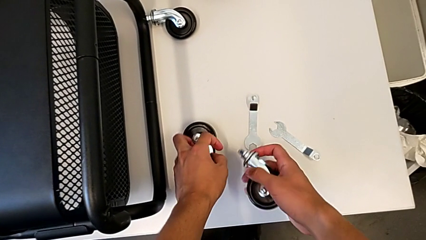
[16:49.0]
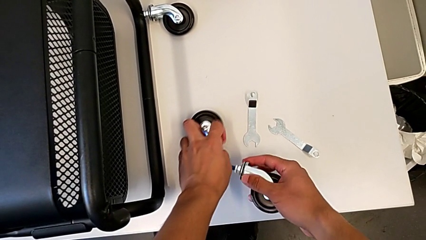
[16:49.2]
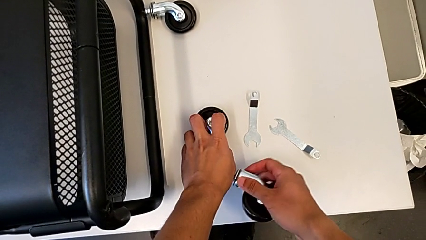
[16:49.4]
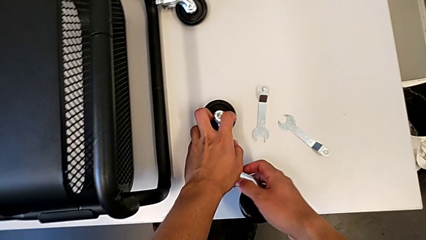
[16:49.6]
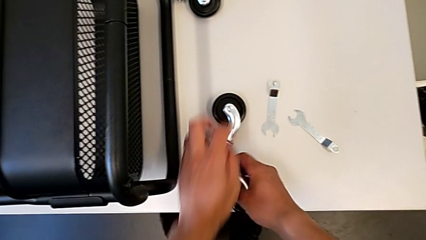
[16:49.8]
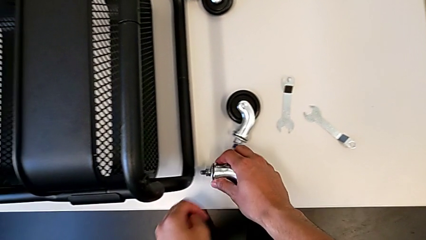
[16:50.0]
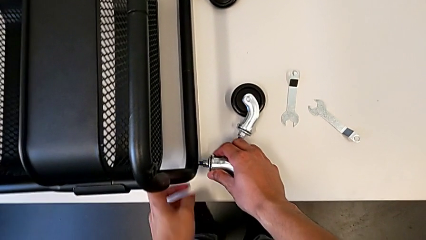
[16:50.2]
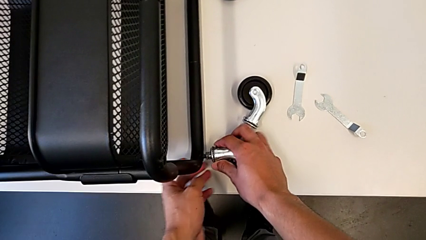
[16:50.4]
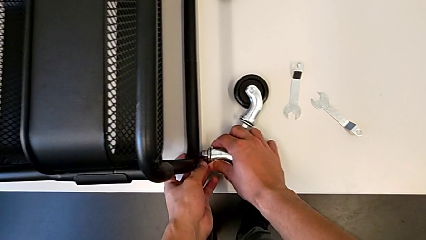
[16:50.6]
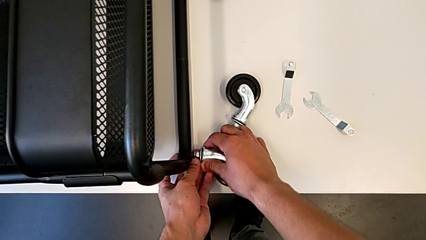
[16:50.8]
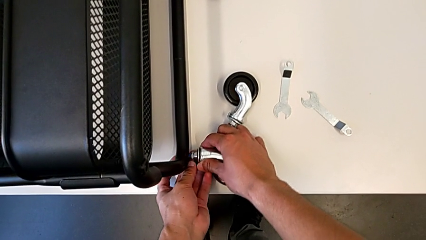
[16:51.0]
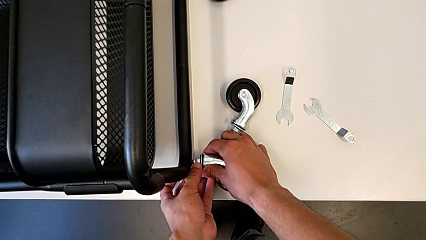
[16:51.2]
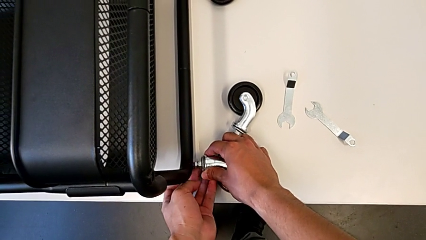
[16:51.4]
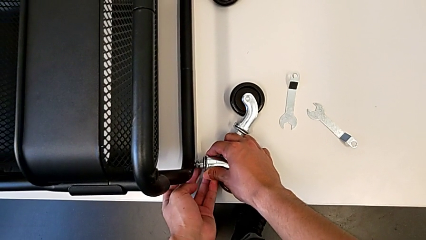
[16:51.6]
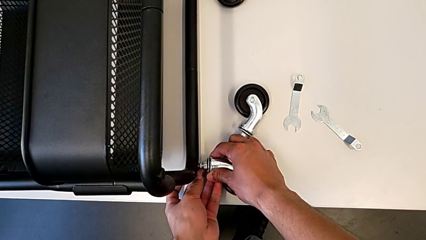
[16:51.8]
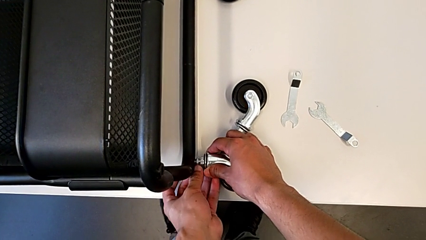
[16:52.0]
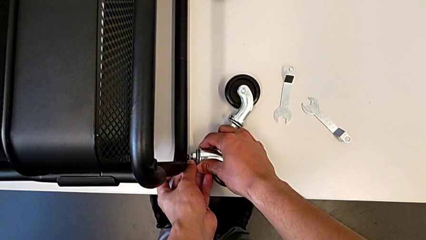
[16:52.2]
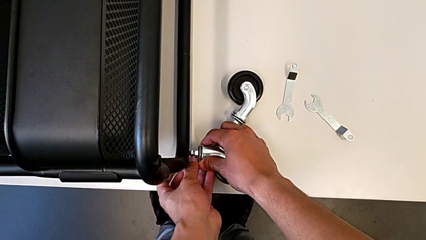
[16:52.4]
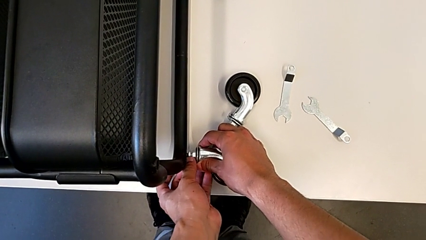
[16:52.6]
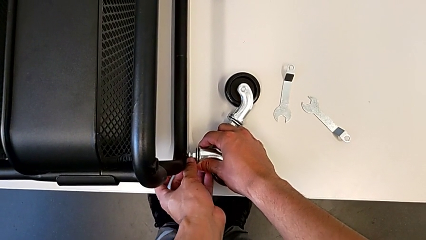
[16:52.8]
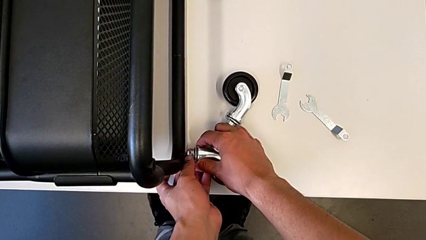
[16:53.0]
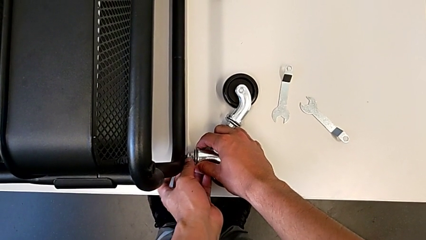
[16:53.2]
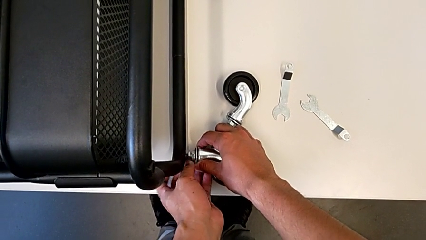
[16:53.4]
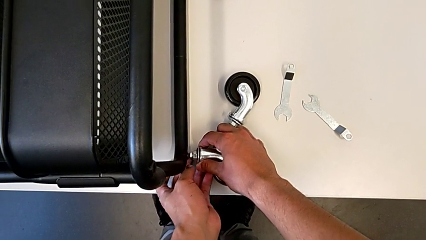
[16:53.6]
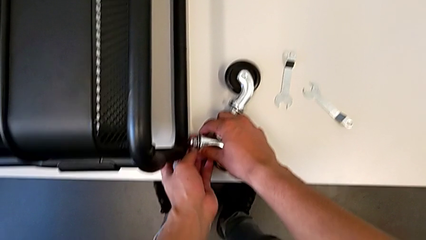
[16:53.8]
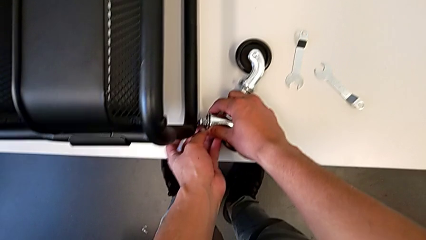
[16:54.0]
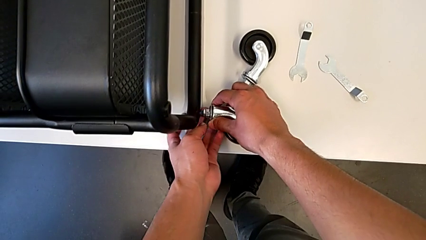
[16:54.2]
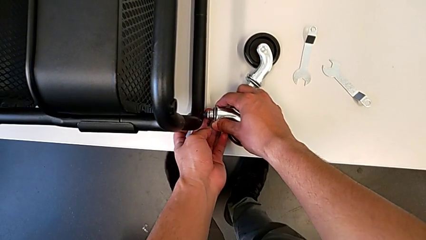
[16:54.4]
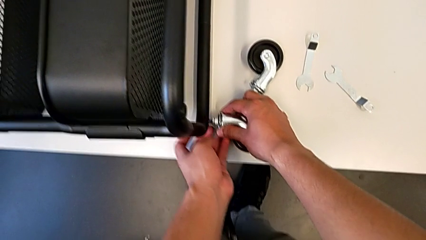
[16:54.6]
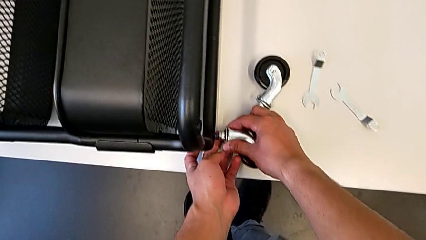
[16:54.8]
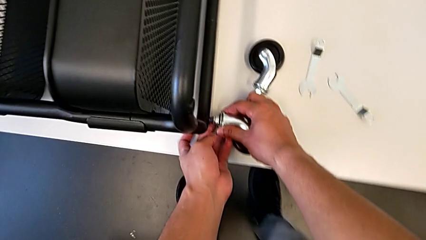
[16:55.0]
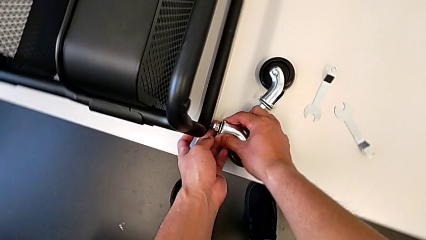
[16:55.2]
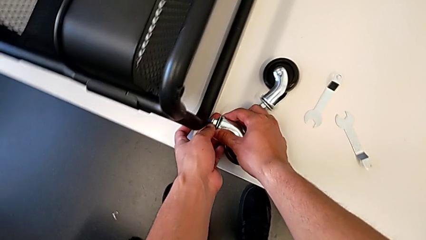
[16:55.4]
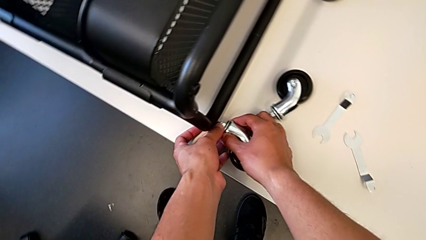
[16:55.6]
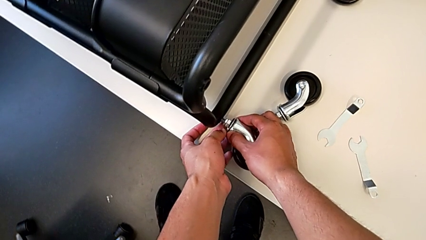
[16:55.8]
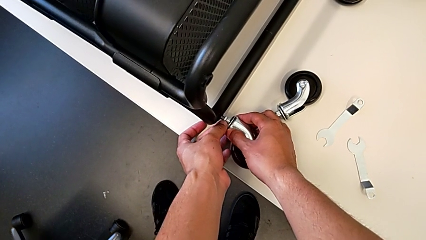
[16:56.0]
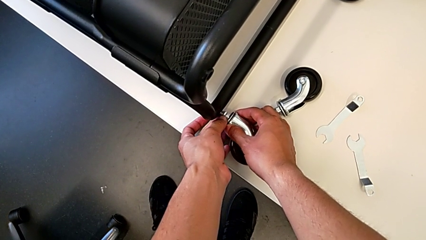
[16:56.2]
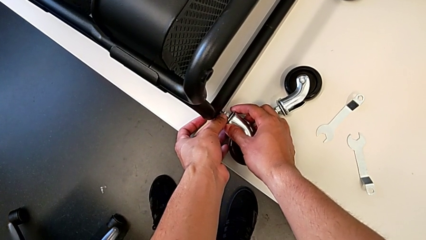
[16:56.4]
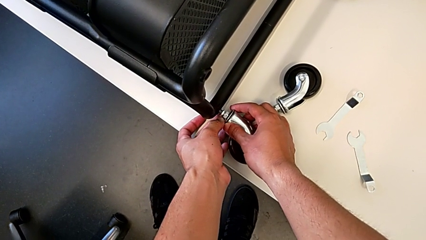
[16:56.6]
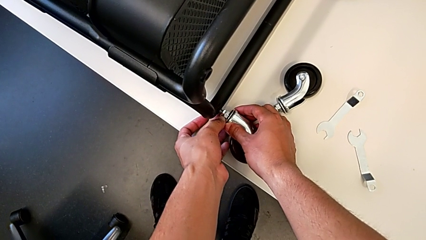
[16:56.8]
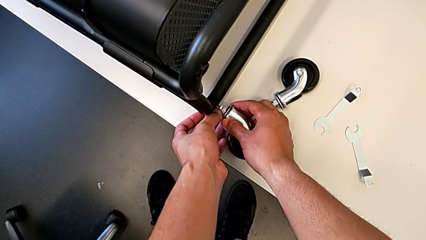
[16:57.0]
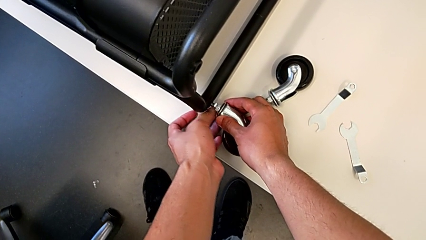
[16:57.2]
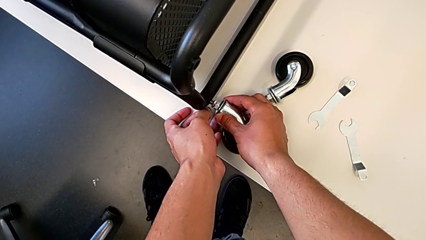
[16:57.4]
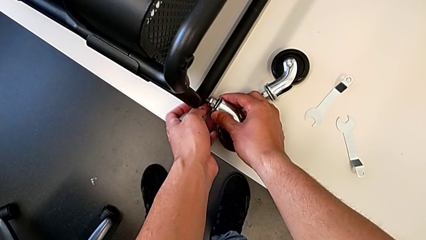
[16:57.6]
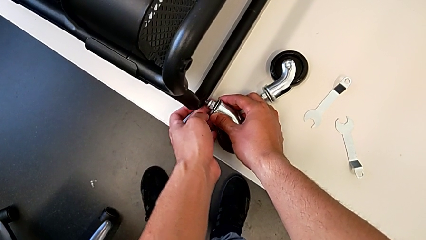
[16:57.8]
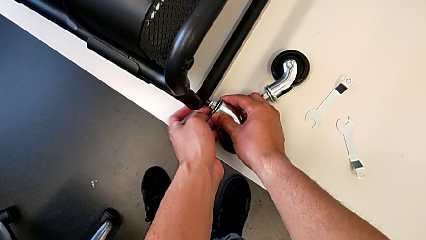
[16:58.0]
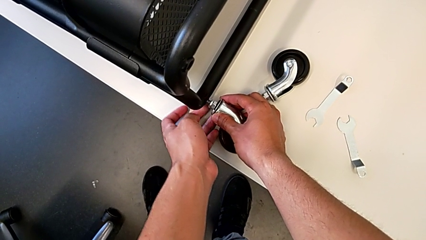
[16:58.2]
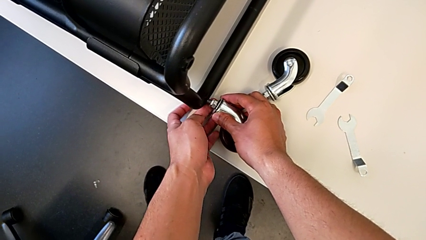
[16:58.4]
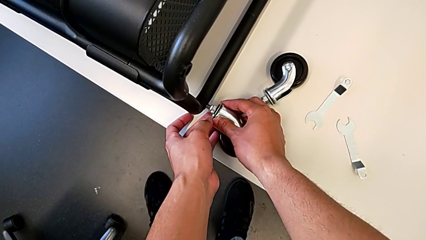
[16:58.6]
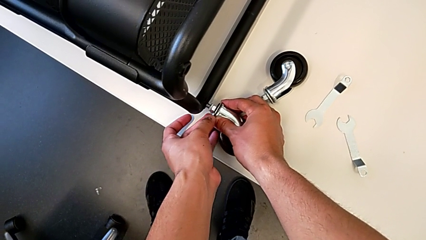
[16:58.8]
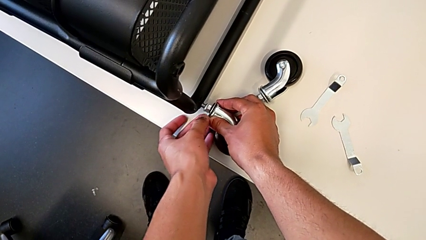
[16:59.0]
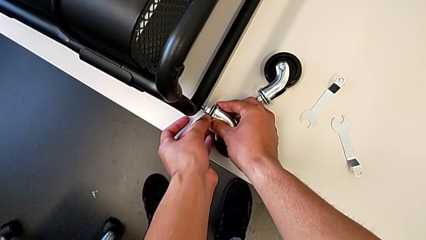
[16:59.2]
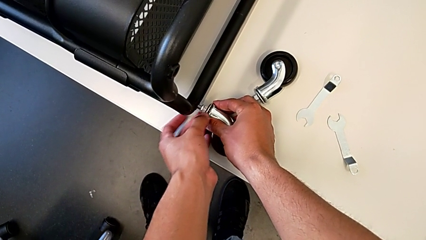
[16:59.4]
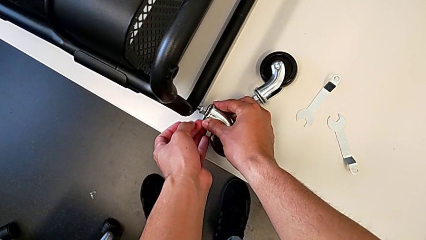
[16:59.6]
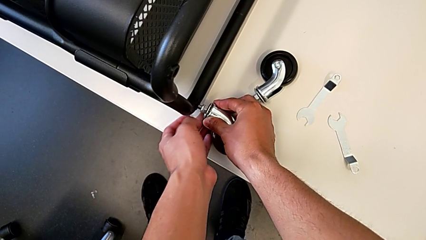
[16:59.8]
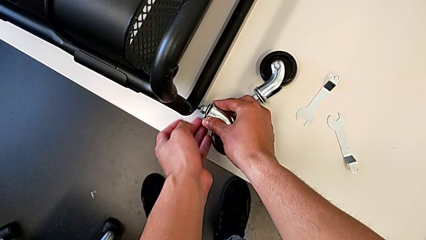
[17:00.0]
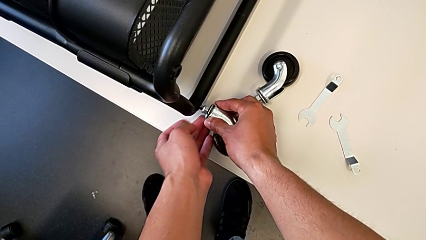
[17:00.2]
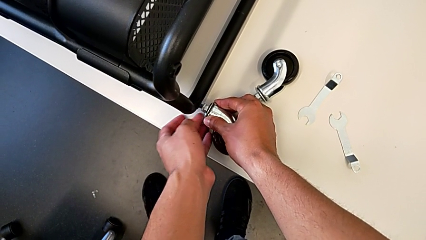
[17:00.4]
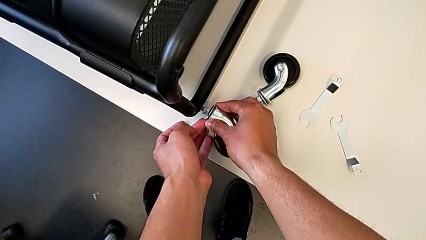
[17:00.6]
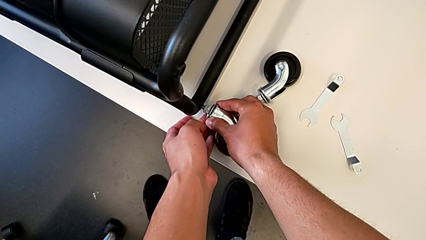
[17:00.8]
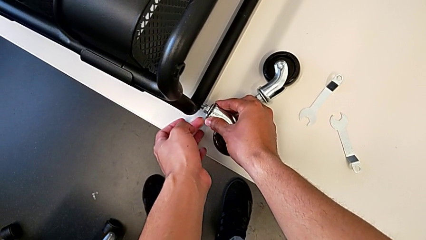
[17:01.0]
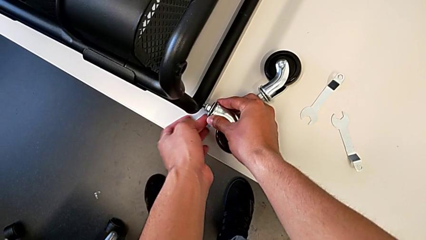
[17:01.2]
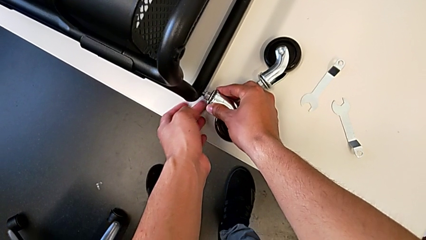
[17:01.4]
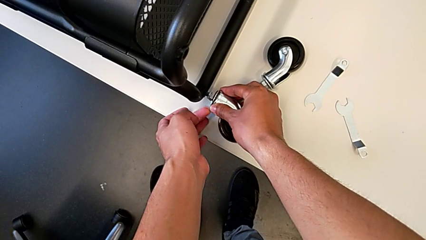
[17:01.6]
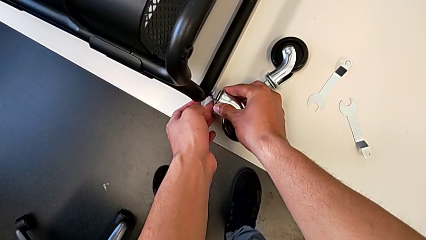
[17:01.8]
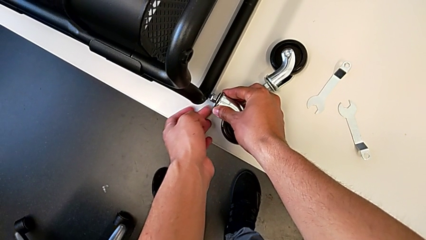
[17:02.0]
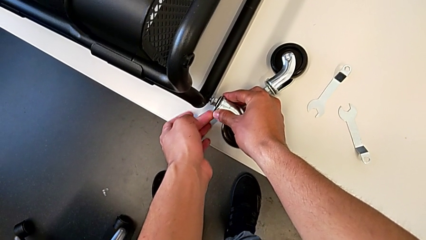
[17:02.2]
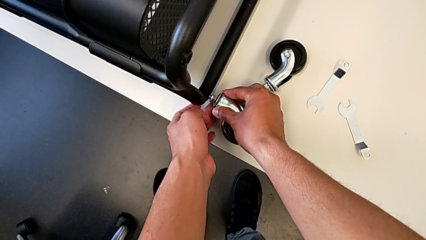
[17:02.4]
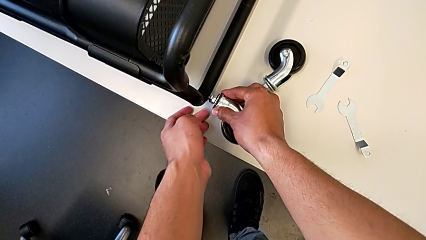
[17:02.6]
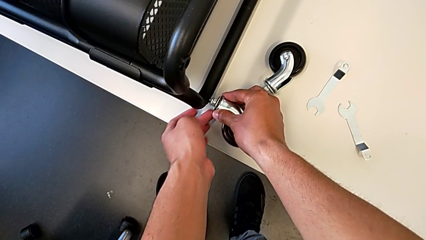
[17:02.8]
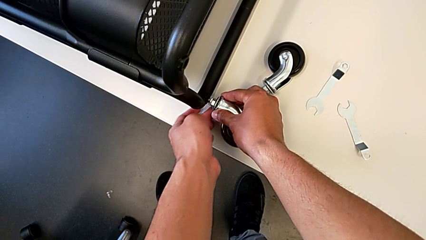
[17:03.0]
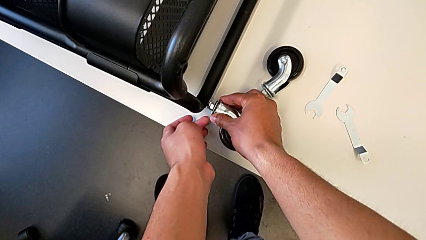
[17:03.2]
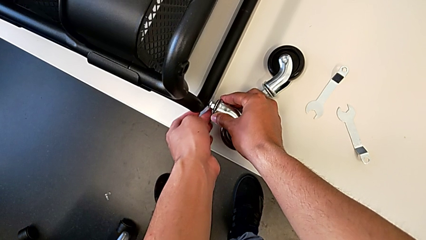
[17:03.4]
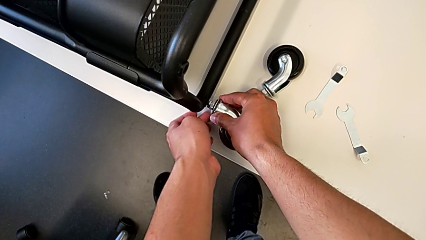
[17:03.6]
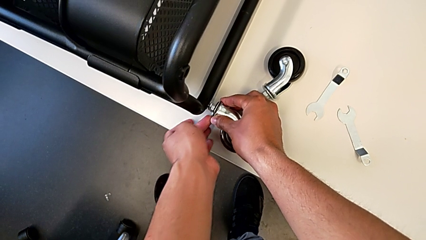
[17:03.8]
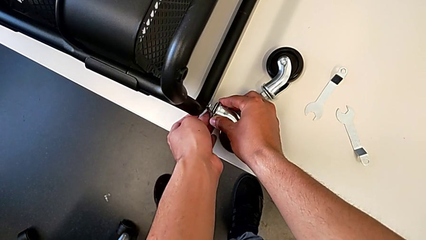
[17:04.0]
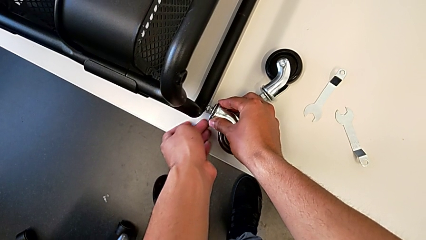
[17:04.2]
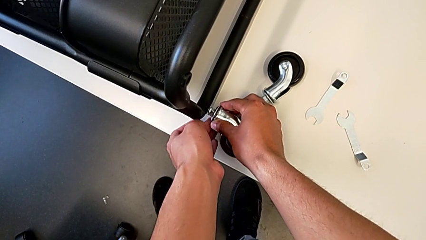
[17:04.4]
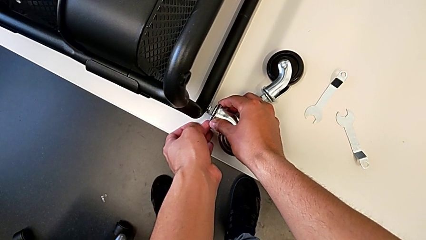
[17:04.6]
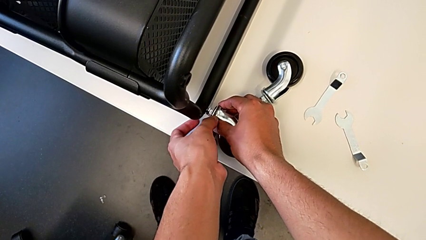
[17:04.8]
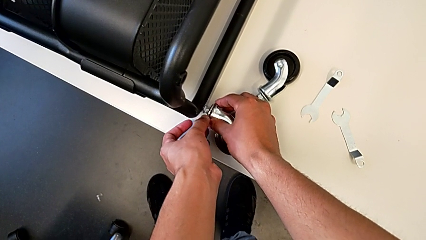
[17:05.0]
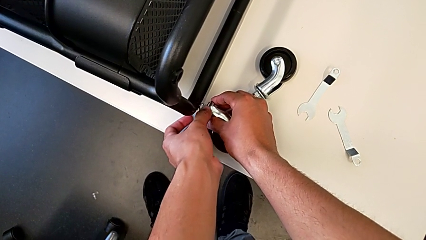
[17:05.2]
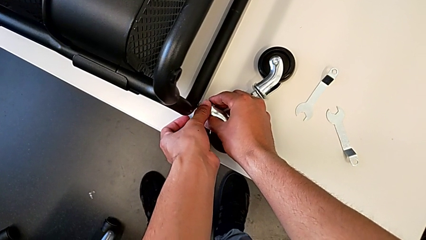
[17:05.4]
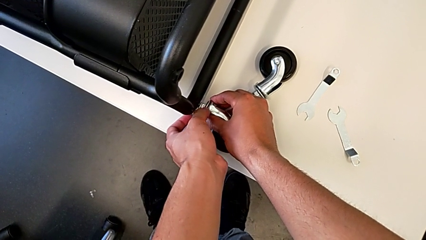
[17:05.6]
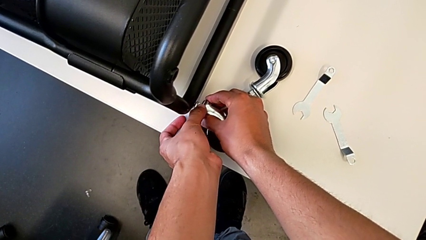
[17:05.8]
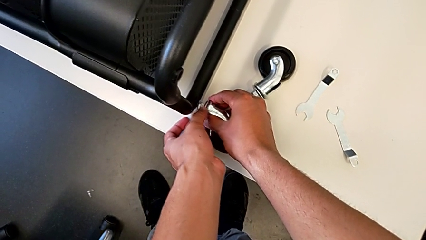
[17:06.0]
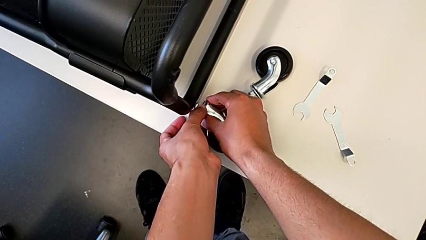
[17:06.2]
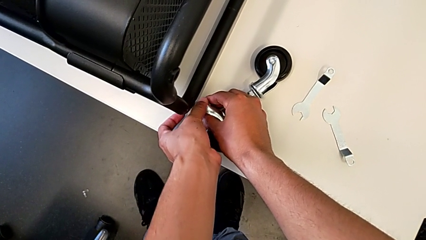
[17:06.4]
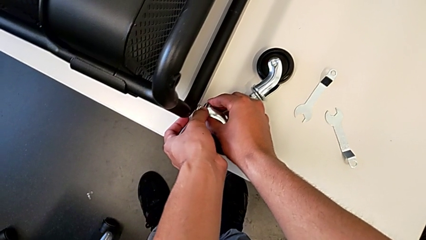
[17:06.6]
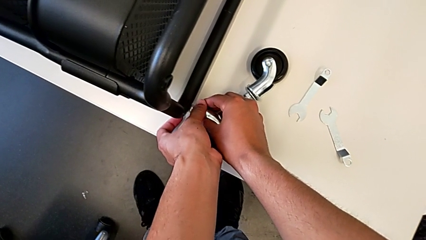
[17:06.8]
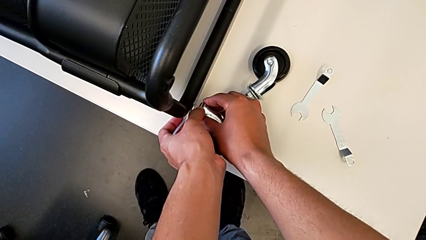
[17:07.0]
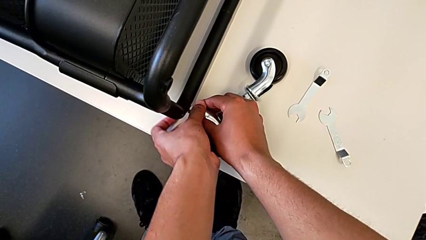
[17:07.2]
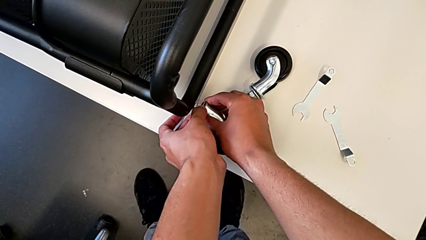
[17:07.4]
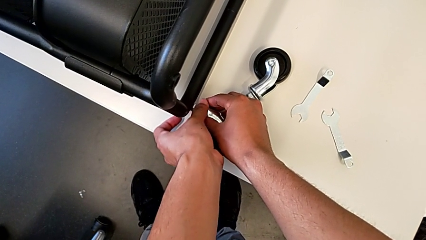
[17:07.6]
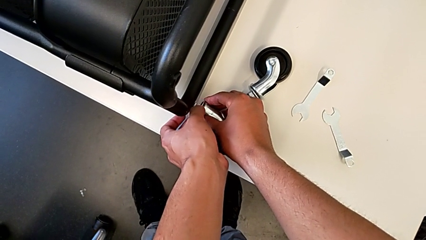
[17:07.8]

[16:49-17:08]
The camera wearer is assembling the second pair of wheels in the base frame. They insert the third wheel and begin to screw it.
